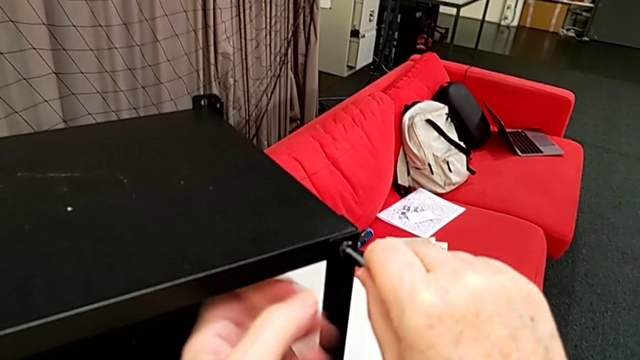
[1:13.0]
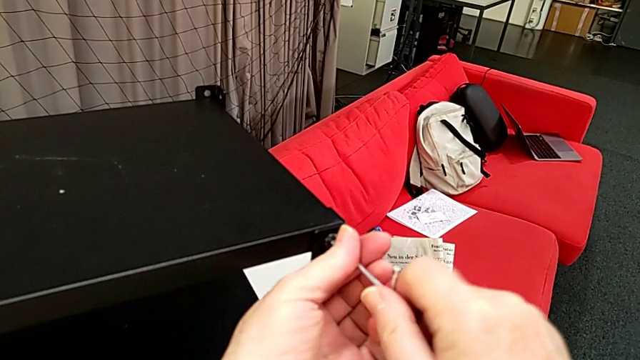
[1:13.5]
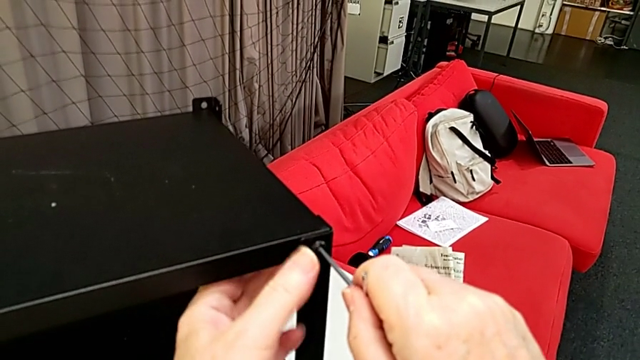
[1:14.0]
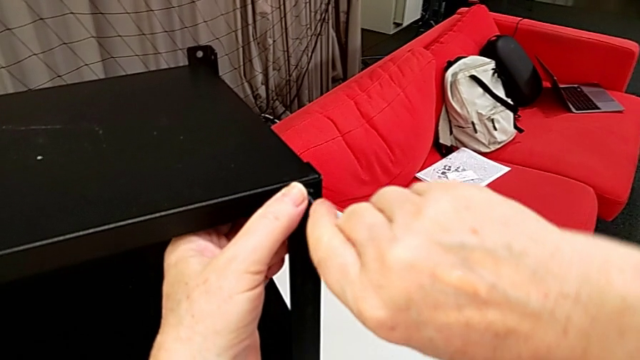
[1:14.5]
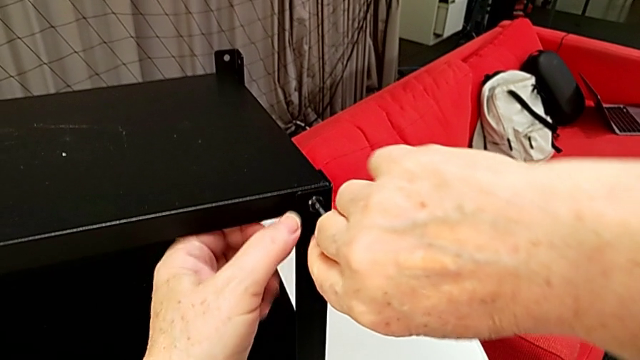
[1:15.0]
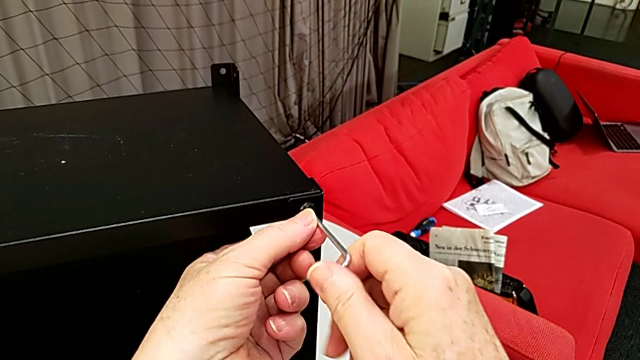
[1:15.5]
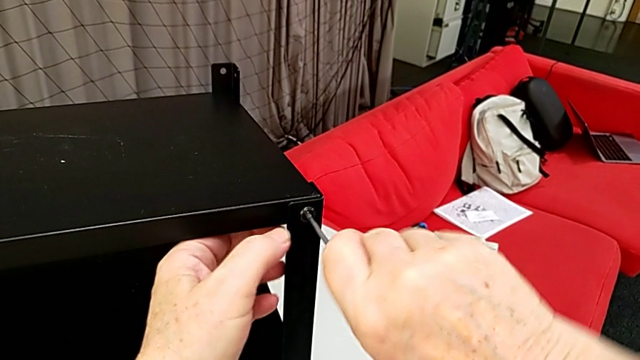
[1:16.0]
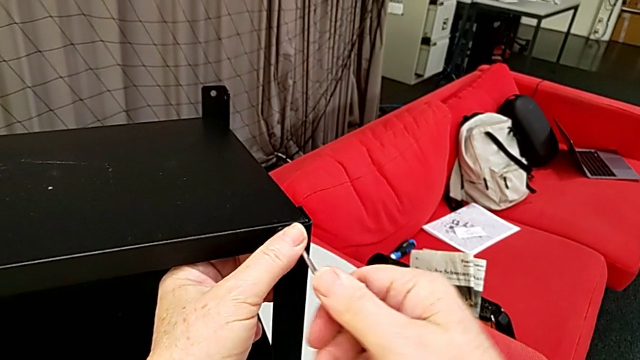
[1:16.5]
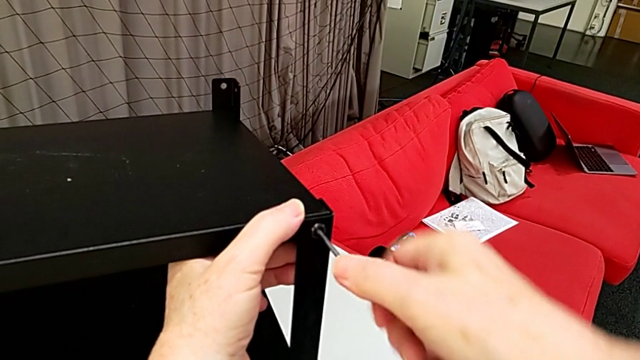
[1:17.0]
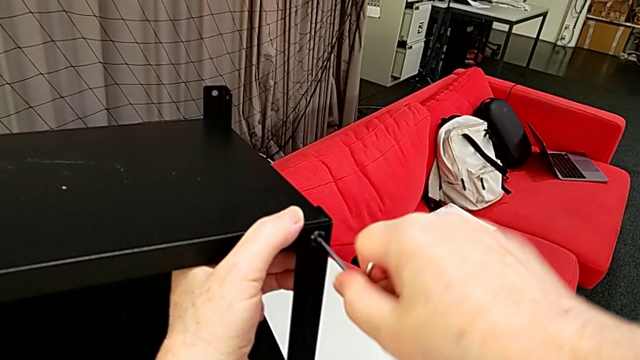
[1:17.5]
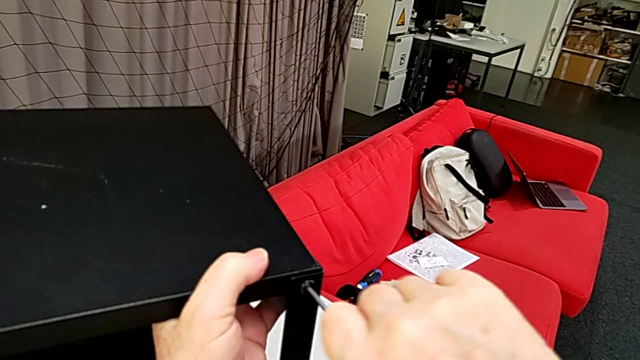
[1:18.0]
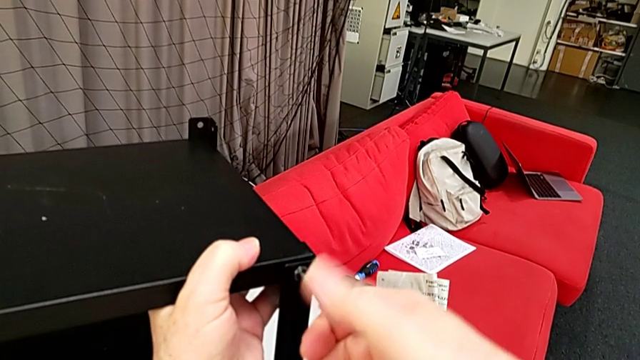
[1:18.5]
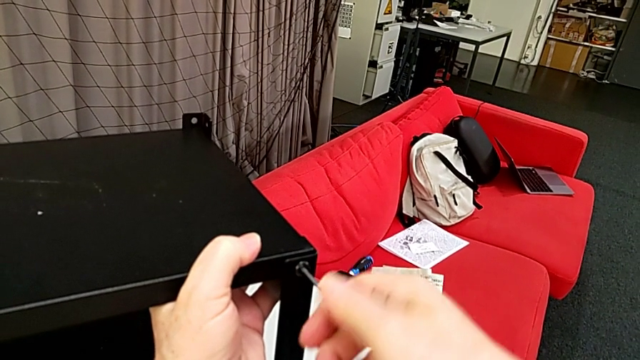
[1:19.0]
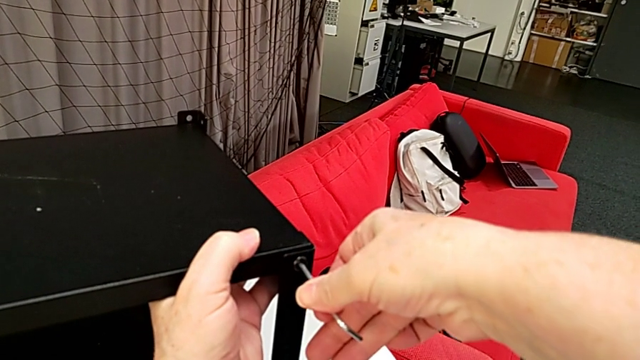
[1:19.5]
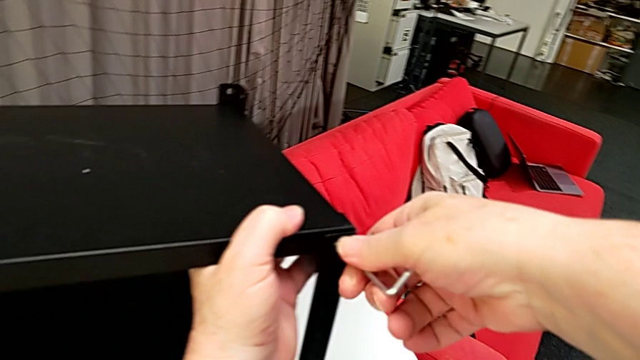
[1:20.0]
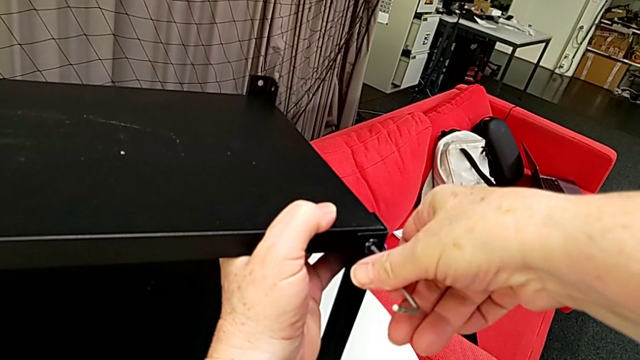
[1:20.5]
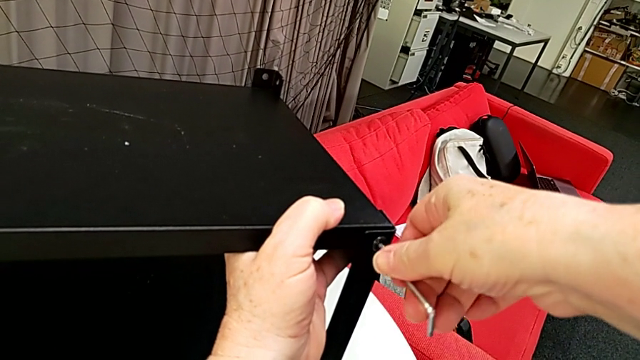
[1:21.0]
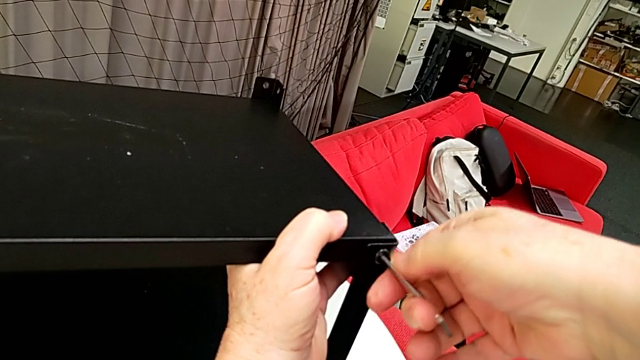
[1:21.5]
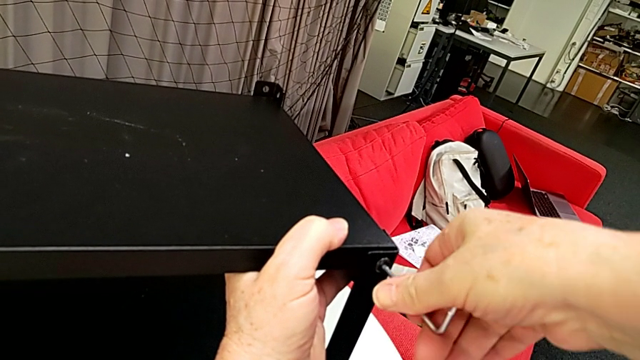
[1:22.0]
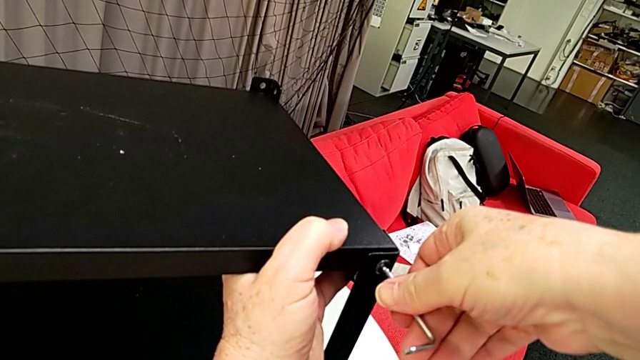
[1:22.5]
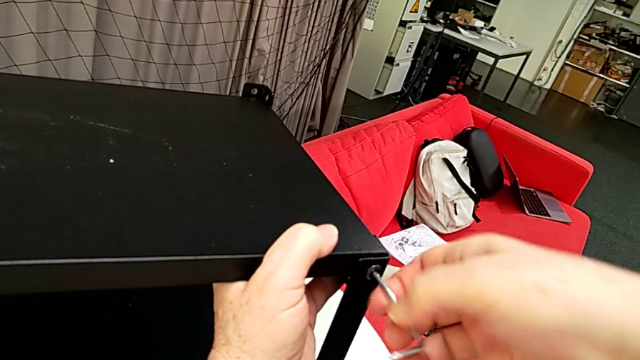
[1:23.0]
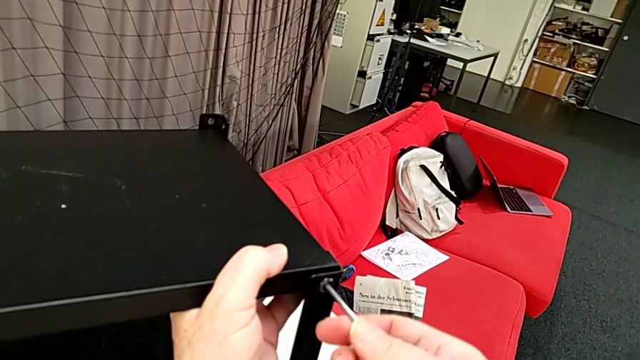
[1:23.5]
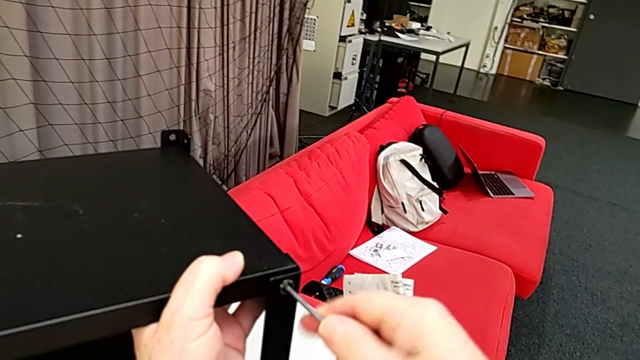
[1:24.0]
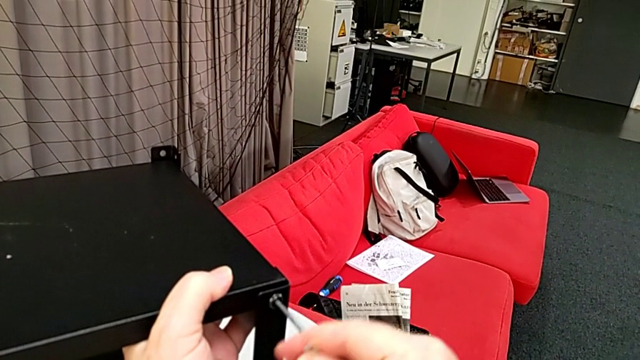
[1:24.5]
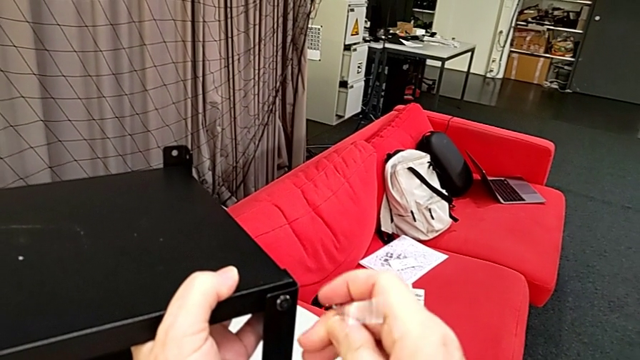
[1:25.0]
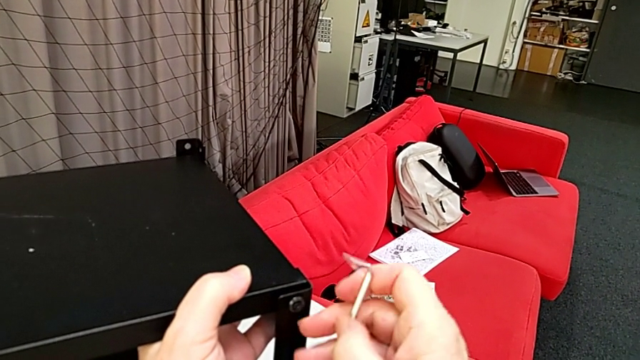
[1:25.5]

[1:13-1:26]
The camera wearer is disassembling the table top. They unscrew the hex socket head, grab the top tray, wrongly withdraw the Allen wrench, the hex socket head not having been completely loosened yet, and approach the hex socket head.

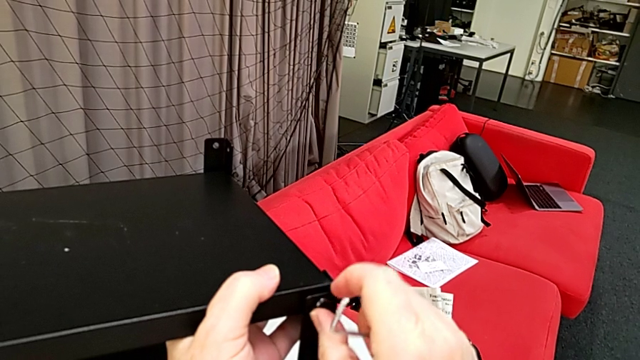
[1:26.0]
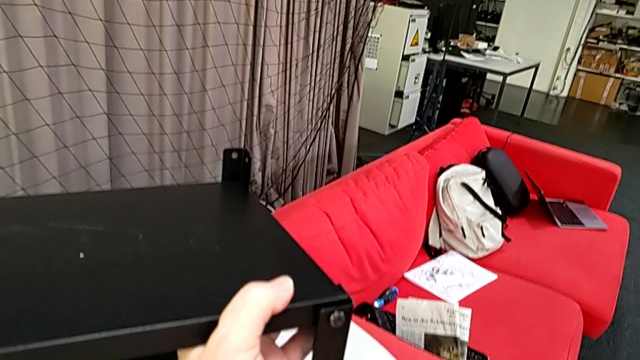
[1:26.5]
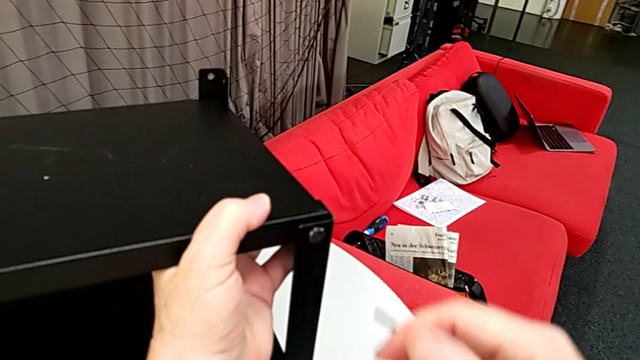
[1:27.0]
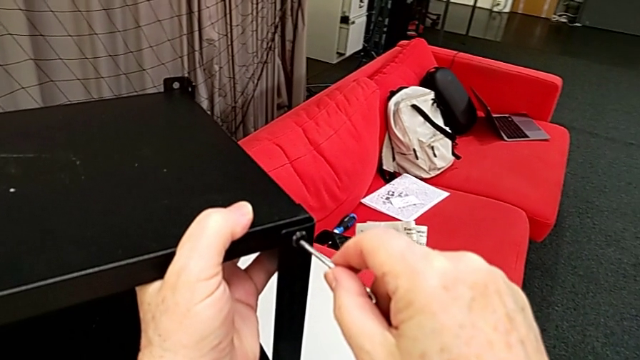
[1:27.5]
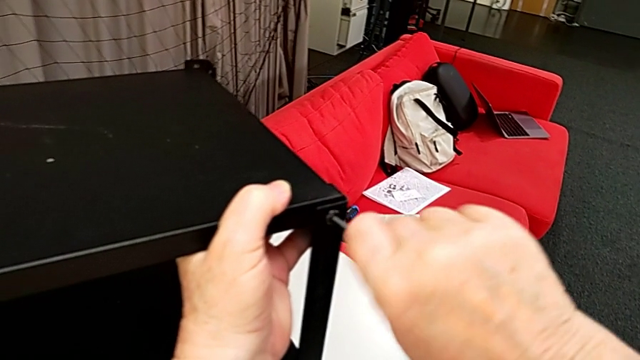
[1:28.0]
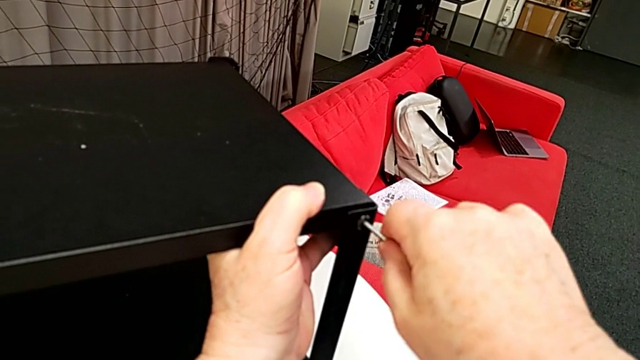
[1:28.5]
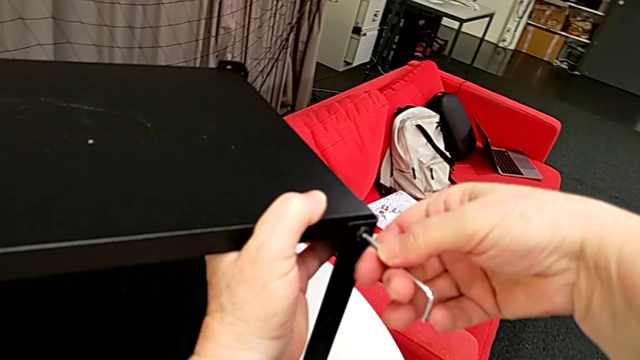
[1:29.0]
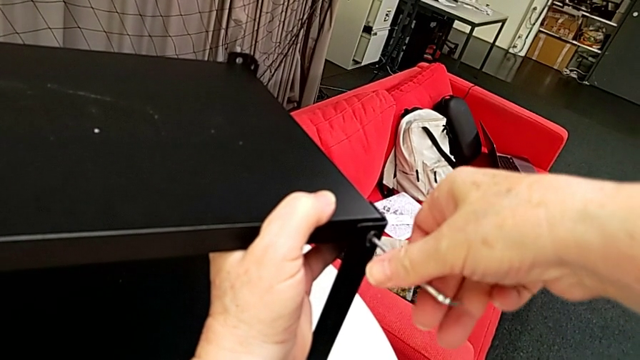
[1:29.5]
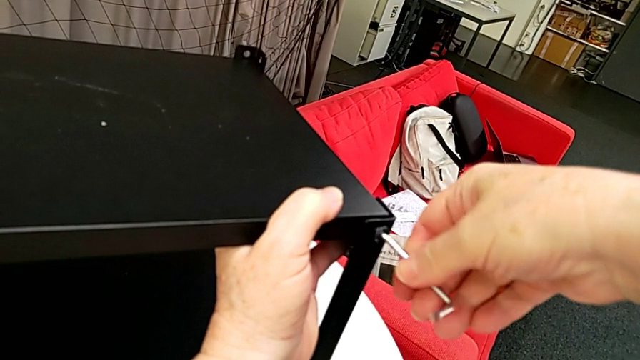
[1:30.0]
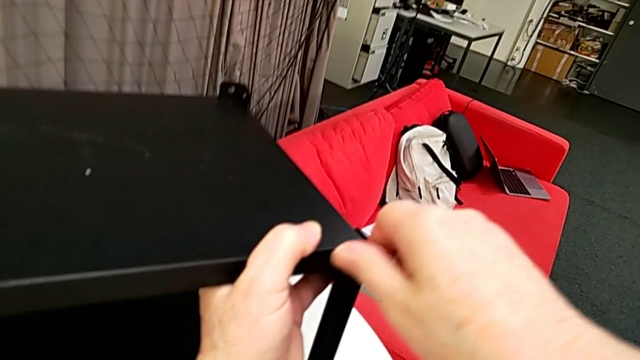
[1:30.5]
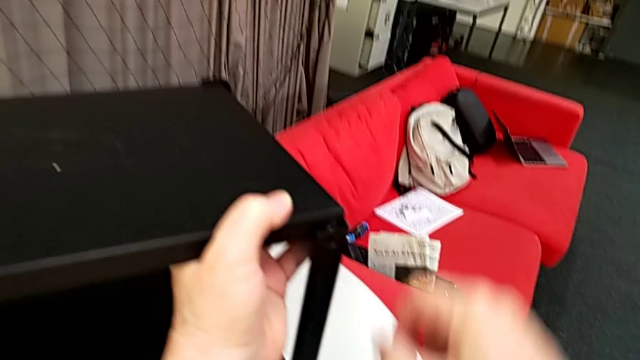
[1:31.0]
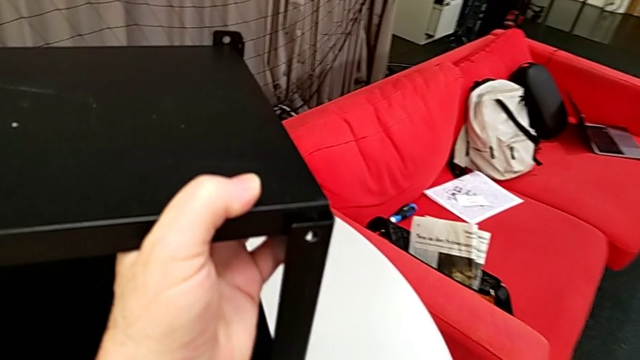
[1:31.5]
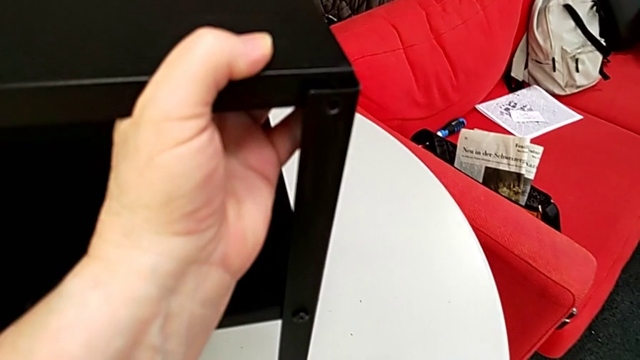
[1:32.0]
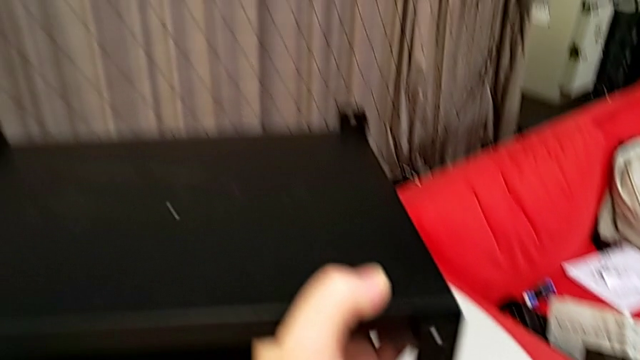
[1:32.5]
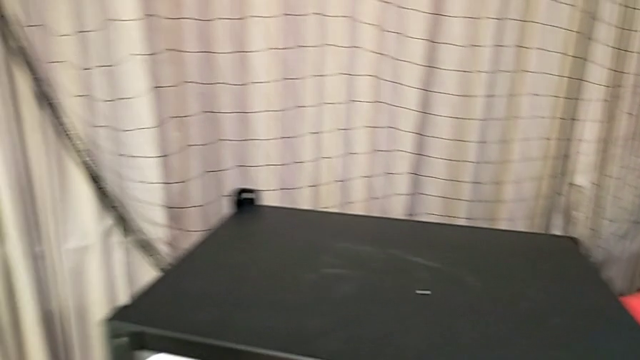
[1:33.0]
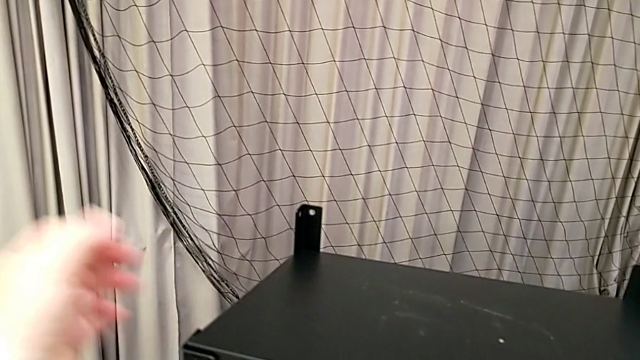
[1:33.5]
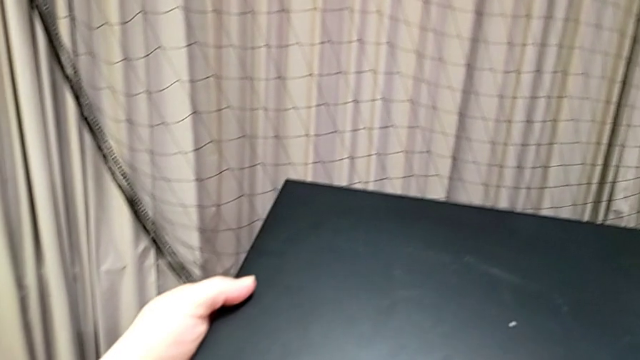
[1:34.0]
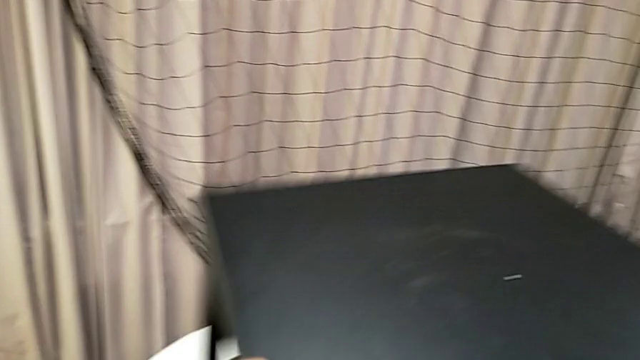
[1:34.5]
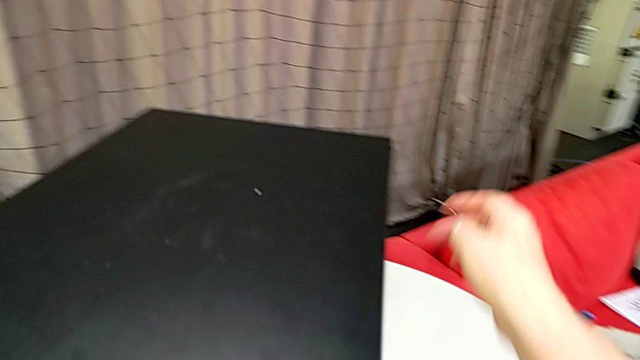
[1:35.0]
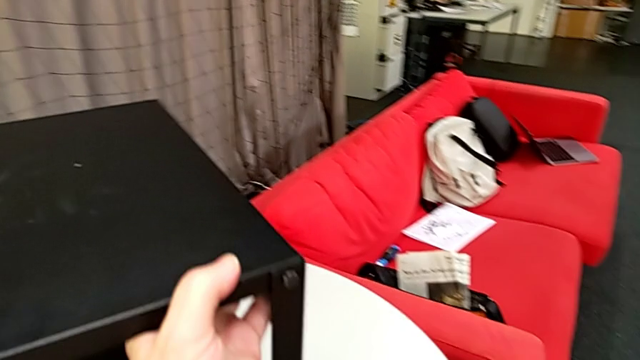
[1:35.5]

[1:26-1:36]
The camera wearer is disassembling the table top. They approach the hex socket head, insert the Allen wrench, unscrew the hex socket head, withdraw the Allen wrench, disassemble the hex socket head, place it, grab the nightstand, rotate it and grab the top tray.
